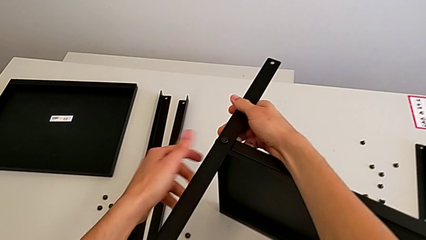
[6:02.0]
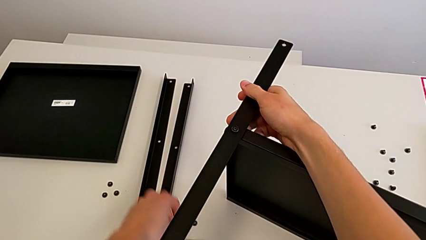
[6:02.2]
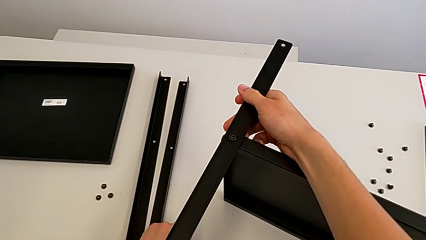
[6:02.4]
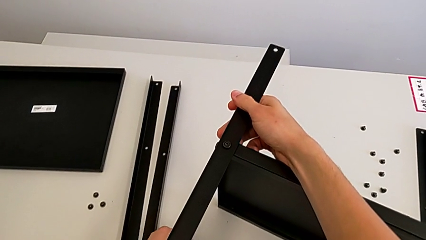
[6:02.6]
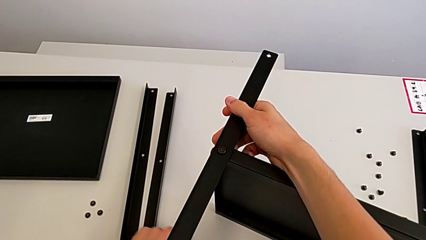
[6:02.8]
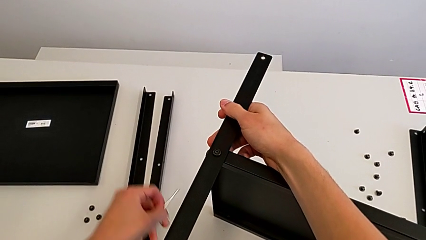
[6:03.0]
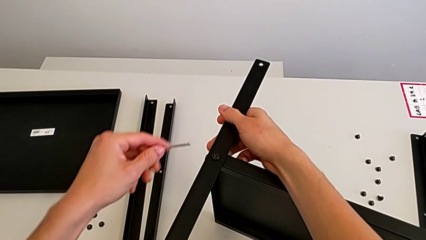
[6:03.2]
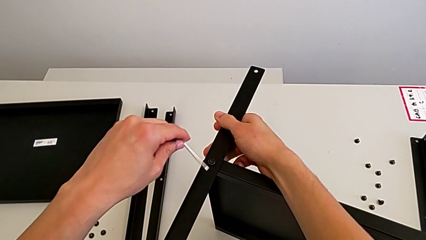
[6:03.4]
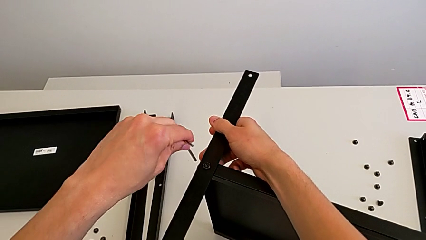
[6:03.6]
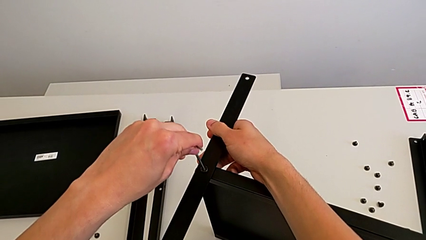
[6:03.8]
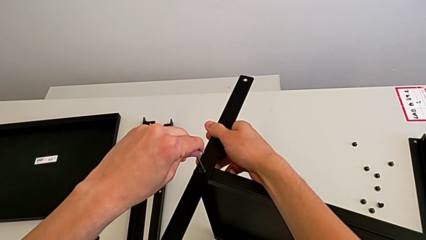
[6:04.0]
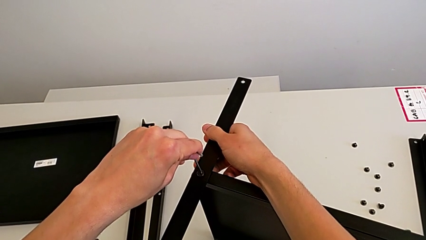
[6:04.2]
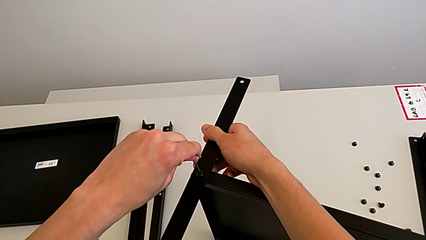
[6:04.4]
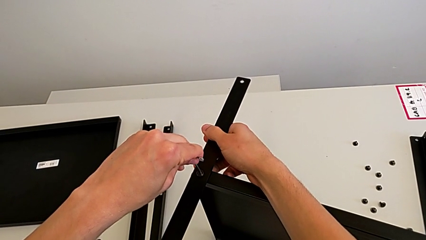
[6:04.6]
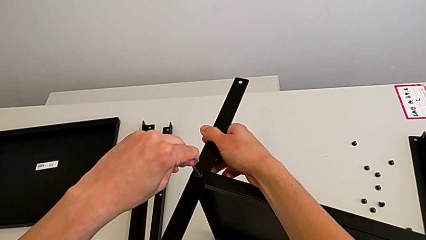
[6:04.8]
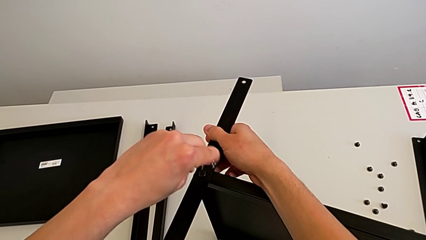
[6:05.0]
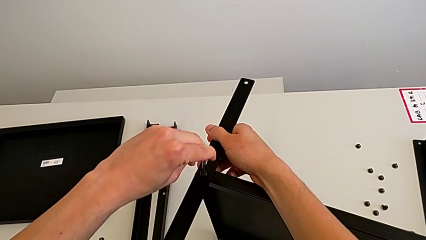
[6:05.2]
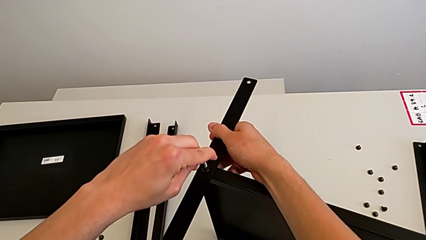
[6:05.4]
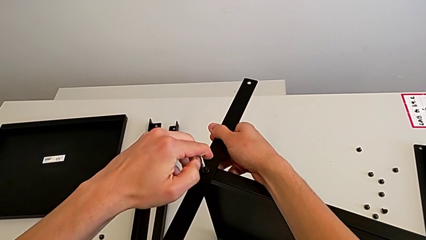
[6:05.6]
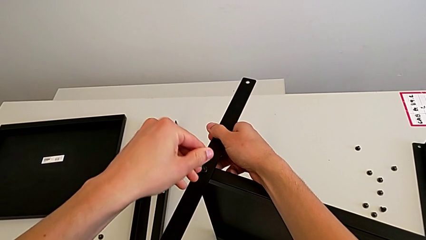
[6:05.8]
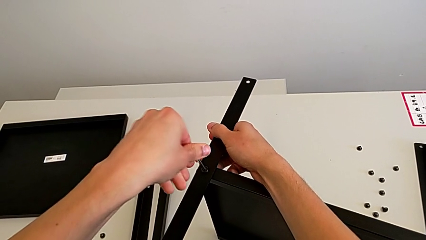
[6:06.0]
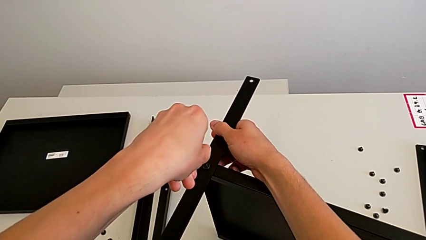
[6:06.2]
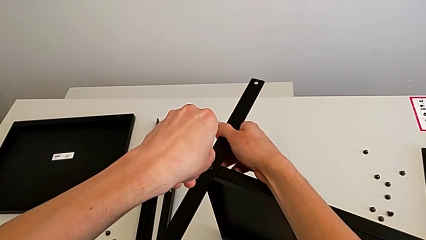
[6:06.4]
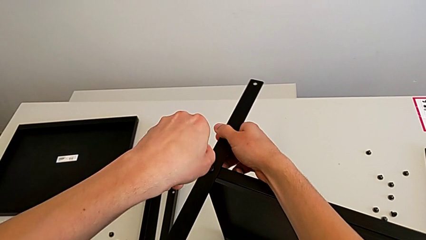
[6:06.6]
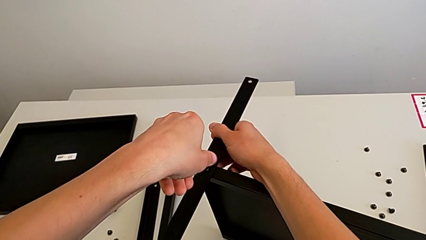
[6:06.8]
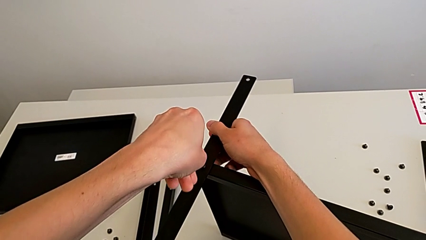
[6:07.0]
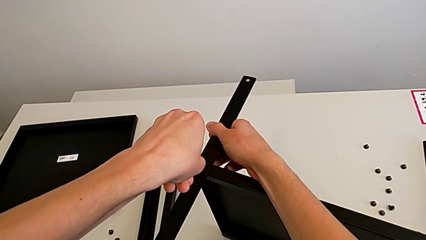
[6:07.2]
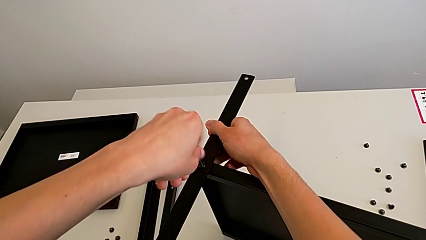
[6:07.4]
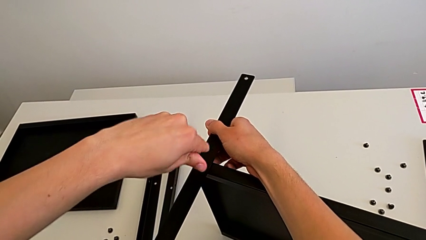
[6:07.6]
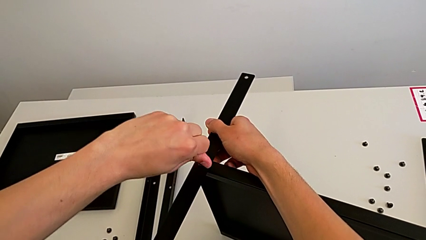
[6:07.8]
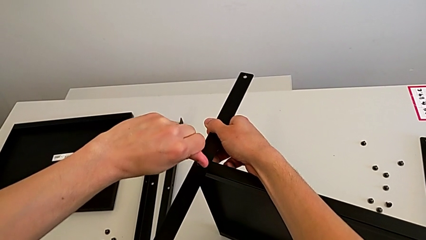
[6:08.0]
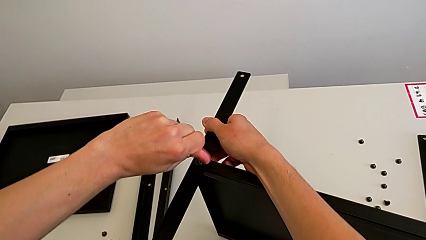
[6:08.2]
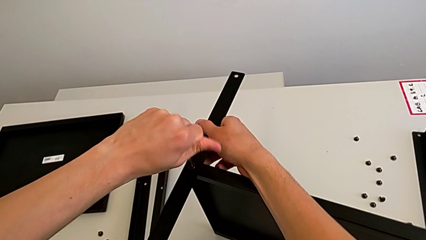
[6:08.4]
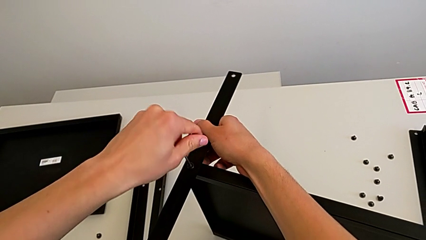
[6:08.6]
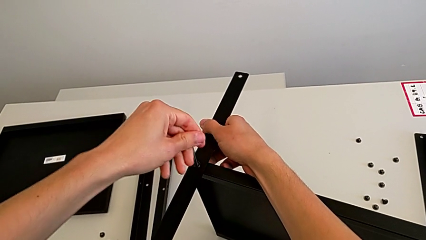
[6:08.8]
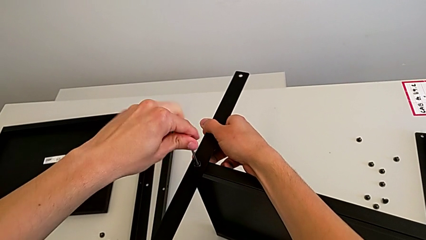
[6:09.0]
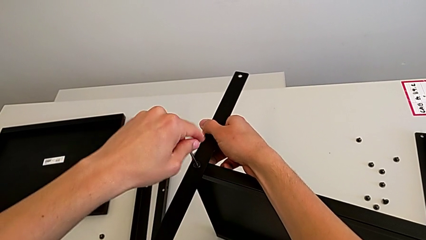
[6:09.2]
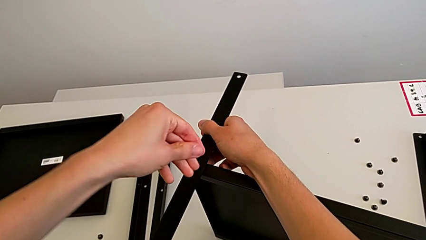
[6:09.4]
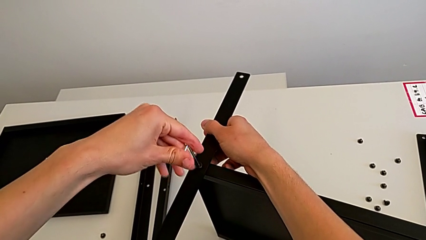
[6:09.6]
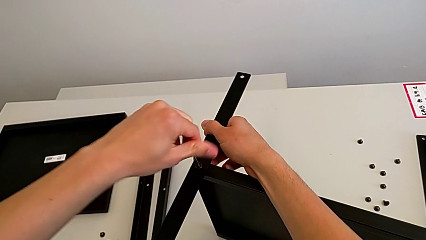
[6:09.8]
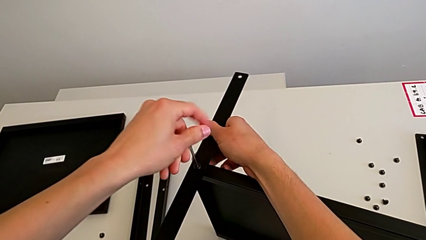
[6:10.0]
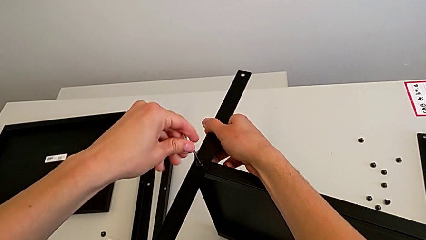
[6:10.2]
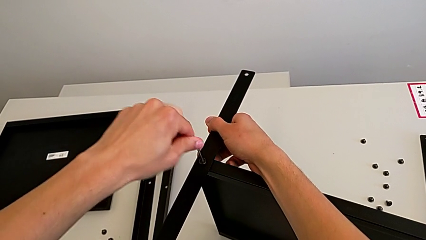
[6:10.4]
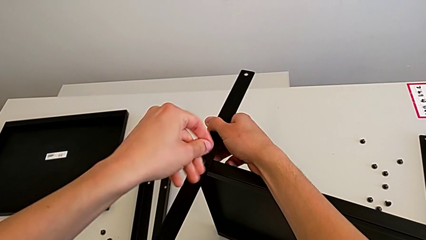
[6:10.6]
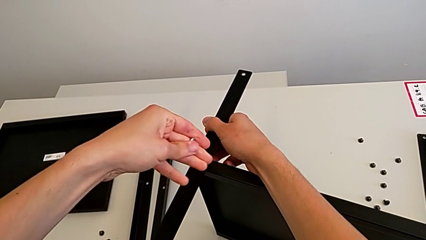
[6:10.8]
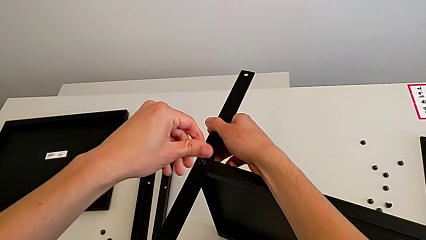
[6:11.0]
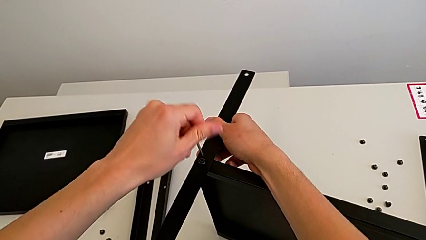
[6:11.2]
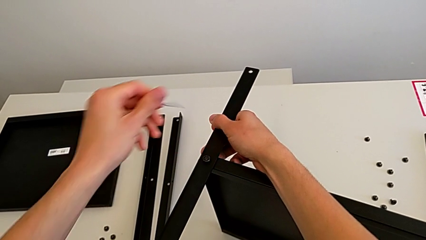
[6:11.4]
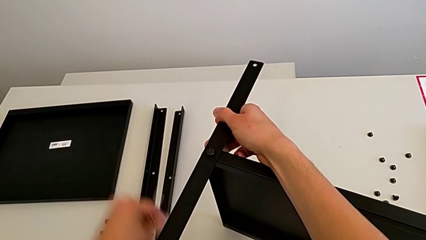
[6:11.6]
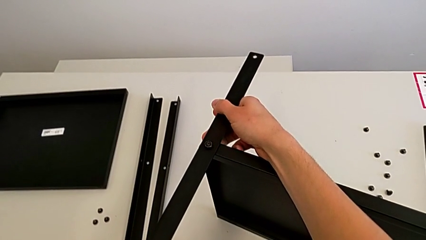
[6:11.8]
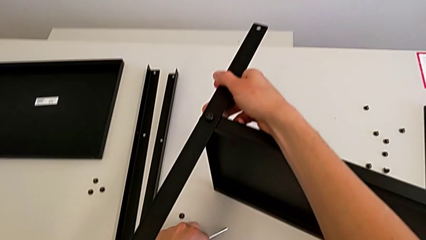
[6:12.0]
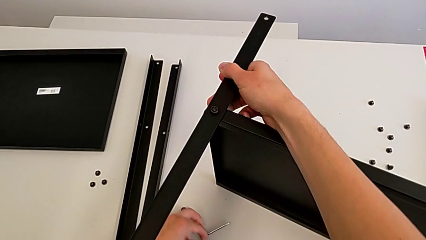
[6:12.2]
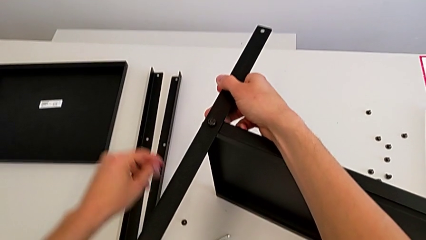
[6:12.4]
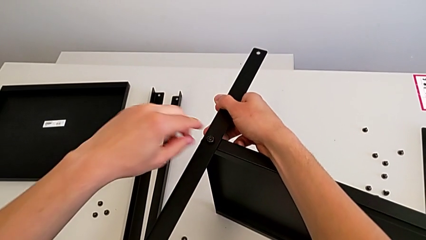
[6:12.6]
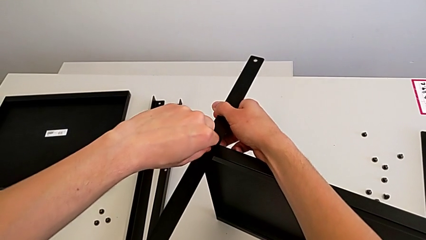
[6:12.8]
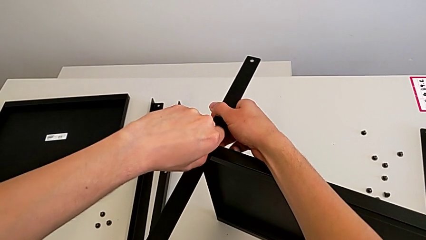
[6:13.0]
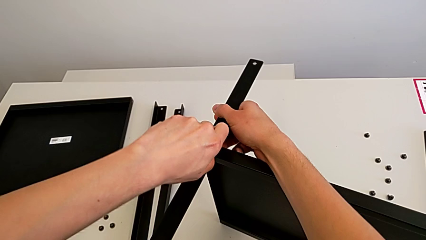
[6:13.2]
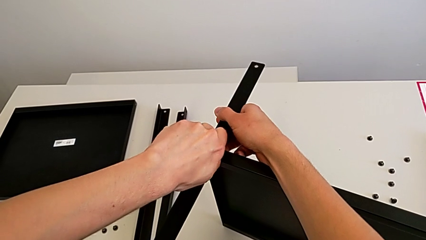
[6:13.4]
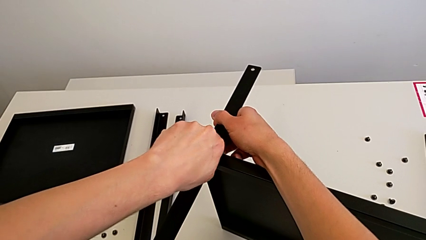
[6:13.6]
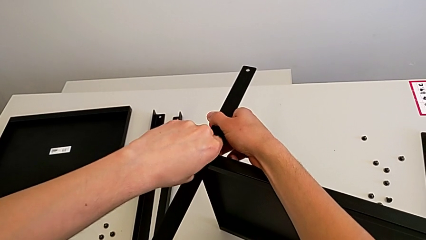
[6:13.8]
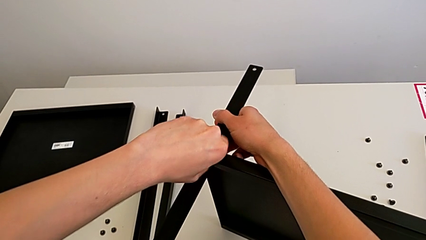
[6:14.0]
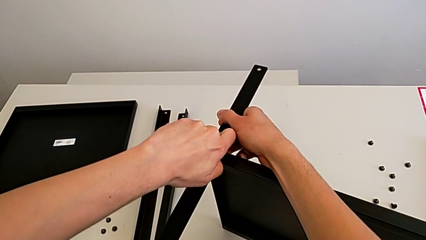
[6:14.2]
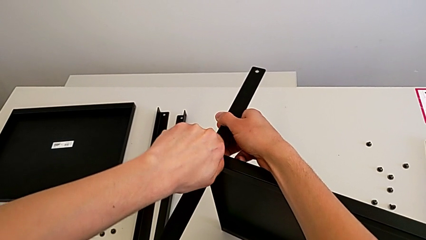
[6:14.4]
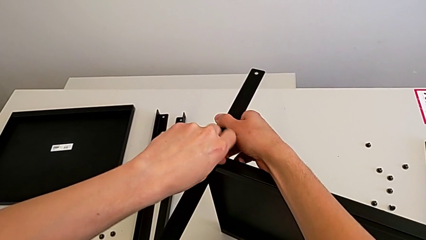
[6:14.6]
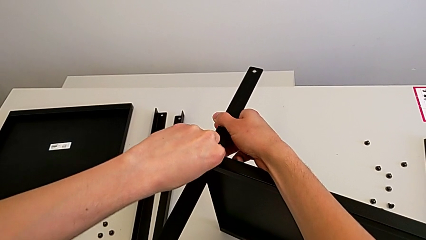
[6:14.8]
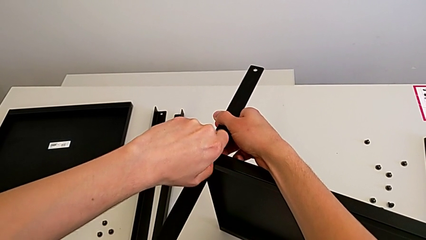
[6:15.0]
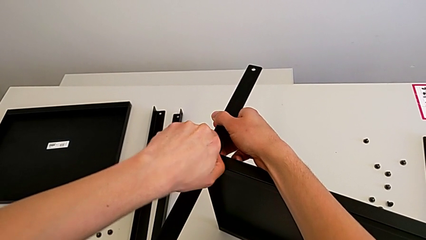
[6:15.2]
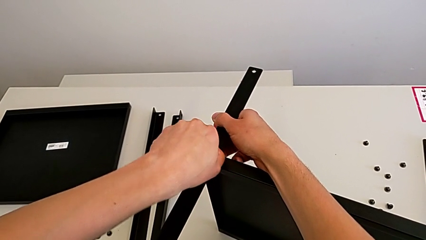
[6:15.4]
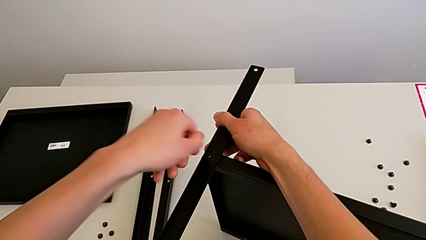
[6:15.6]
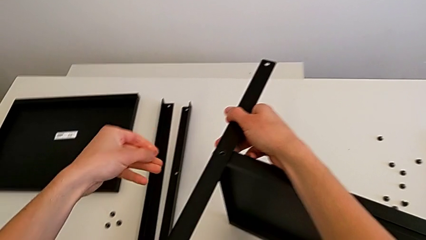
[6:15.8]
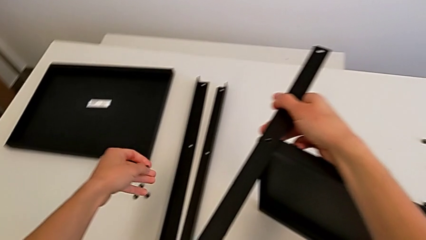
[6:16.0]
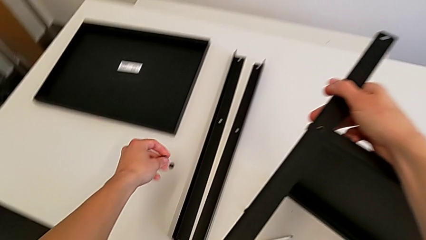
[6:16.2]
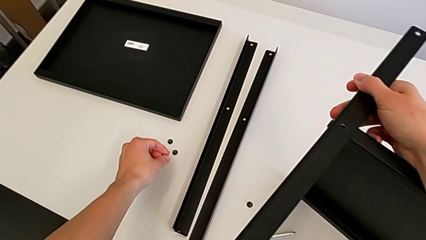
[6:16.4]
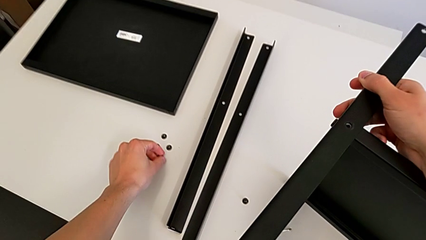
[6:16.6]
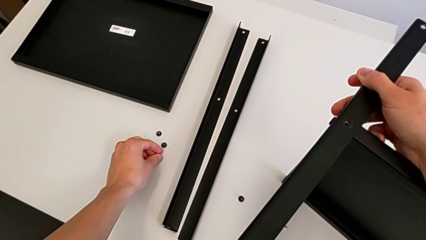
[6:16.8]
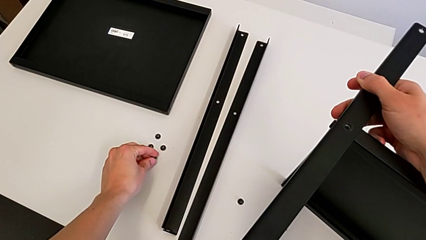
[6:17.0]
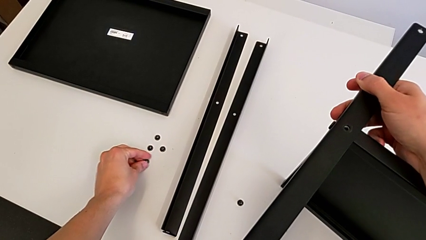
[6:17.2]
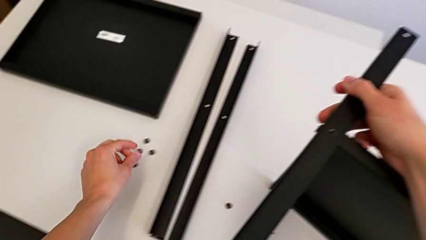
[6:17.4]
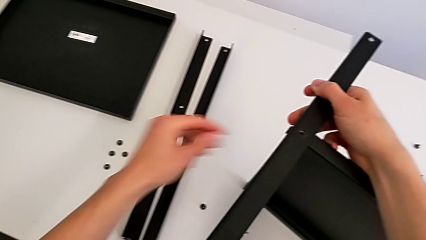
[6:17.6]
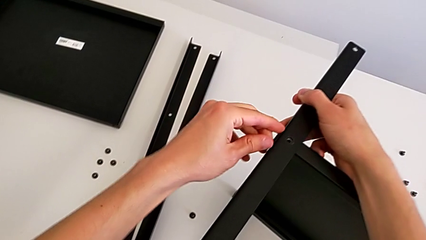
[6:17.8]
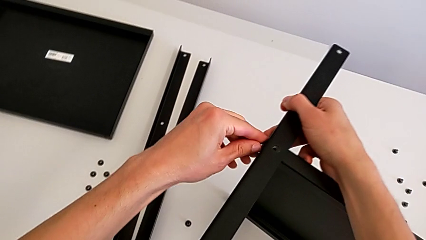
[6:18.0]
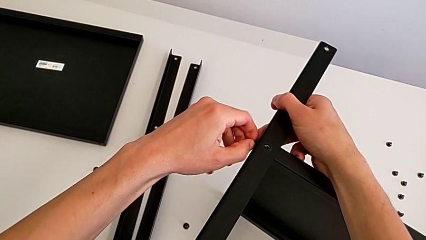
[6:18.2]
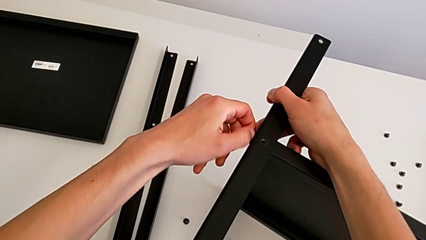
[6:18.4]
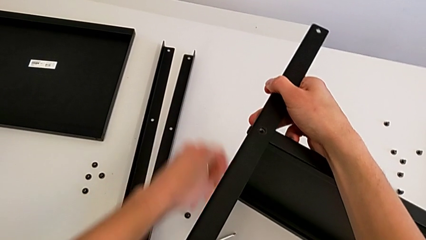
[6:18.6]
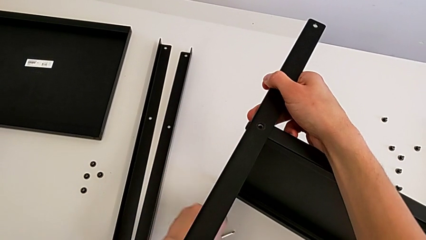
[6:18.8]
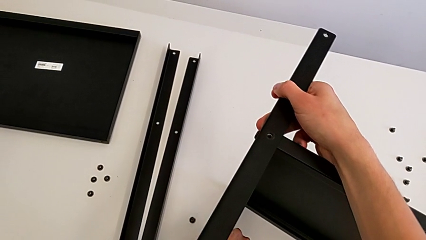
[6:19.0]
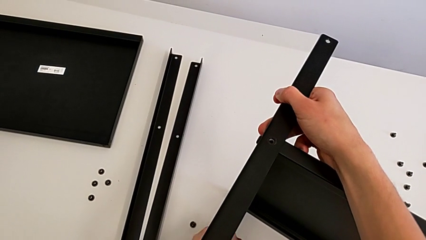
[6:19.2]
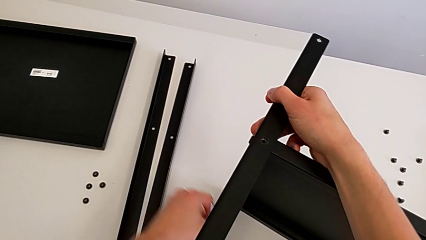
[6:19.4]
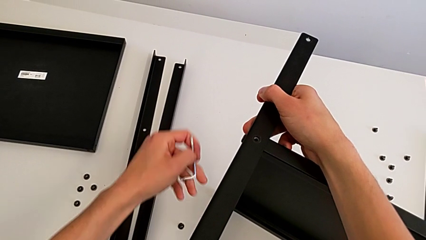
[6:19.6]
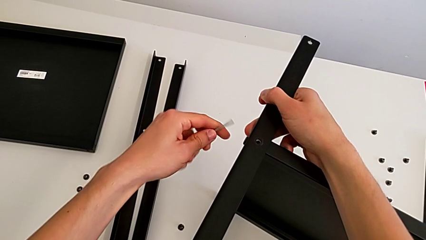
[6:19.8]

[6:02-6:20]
The camera wearer is unscrewing the seventh screw on the shelf. They grab the Allen wrench, insert it, unscrew the hex socket head, withdraw the Allen wrench, place it, unscrew the hex socket head, disassemble it, place it, approach the hex socket head and grab the Allen wrench.
